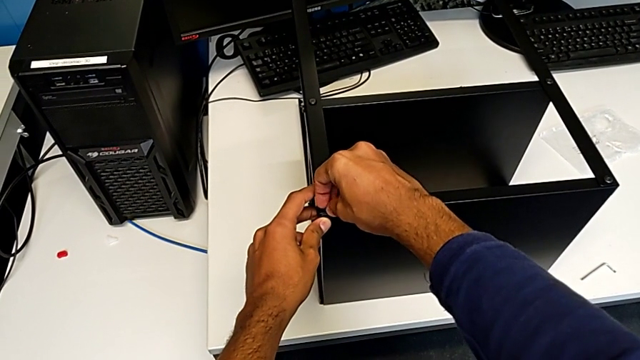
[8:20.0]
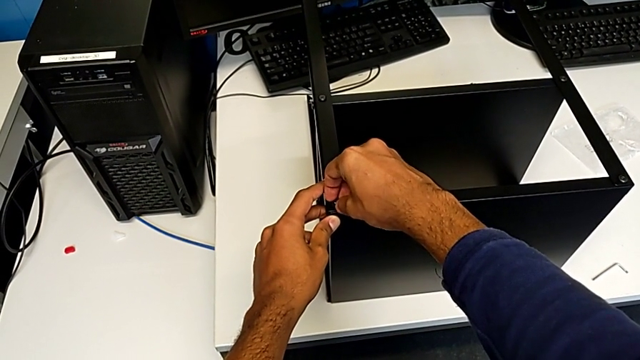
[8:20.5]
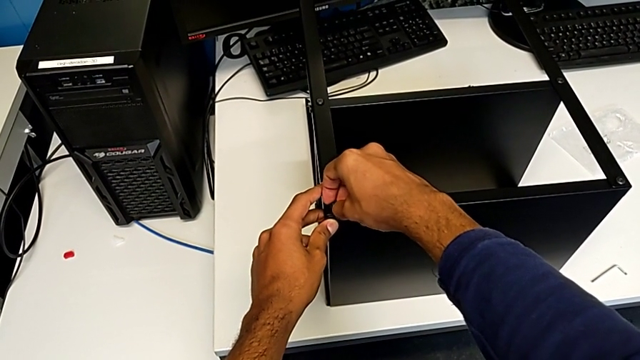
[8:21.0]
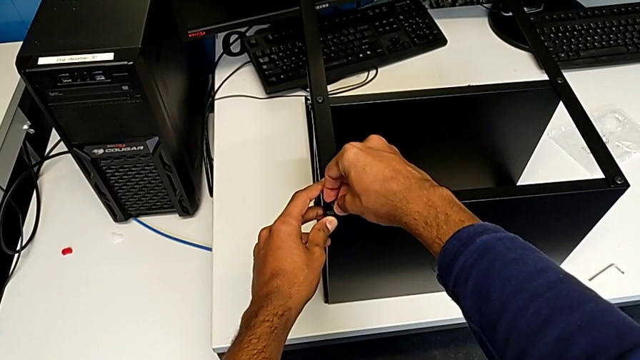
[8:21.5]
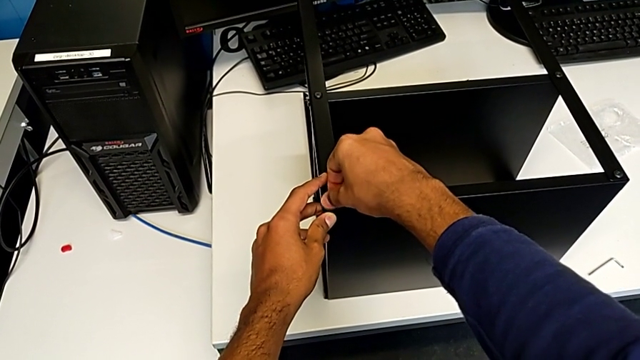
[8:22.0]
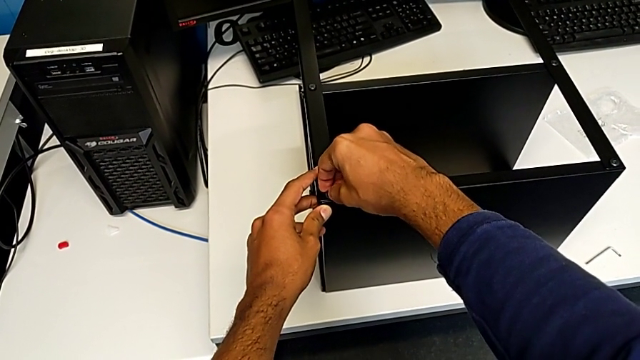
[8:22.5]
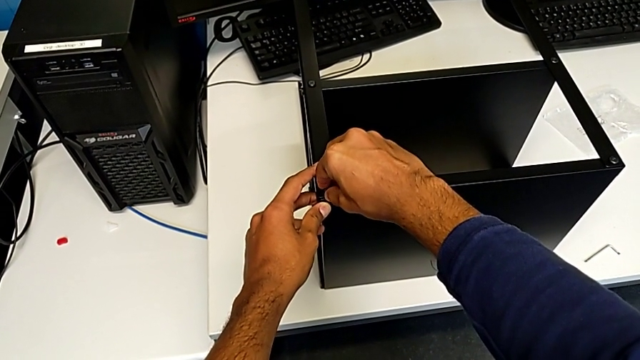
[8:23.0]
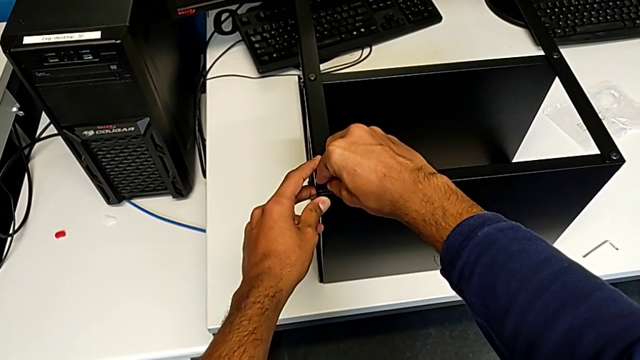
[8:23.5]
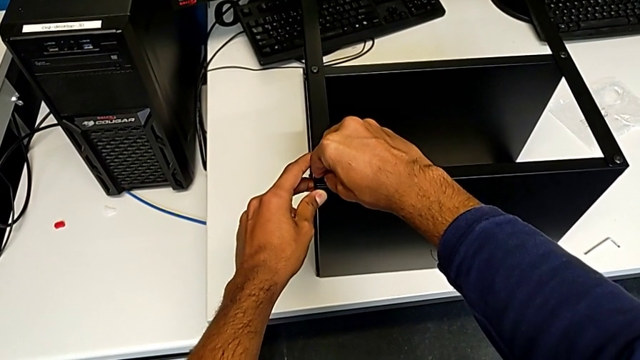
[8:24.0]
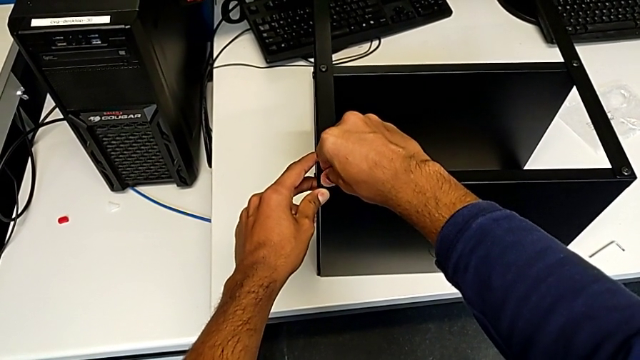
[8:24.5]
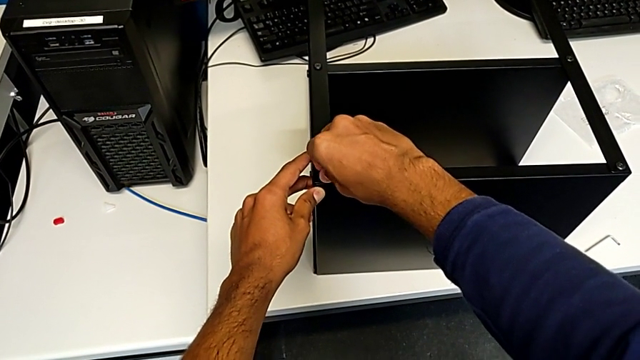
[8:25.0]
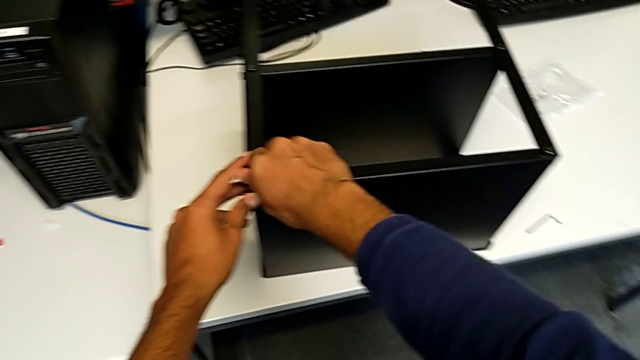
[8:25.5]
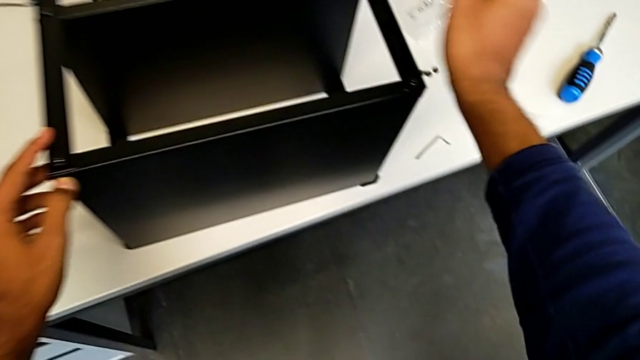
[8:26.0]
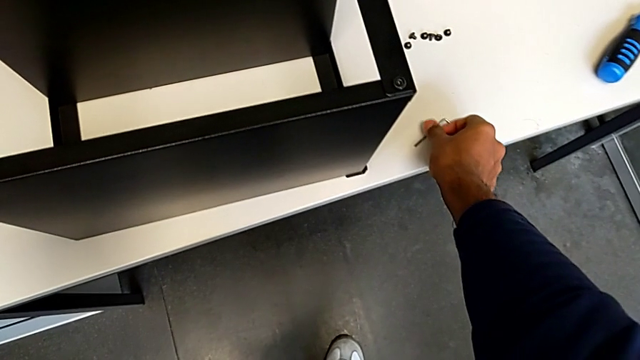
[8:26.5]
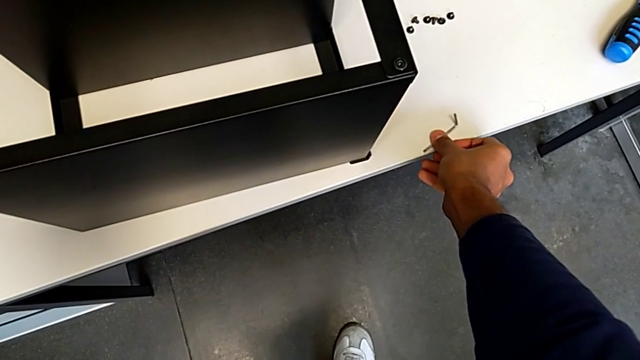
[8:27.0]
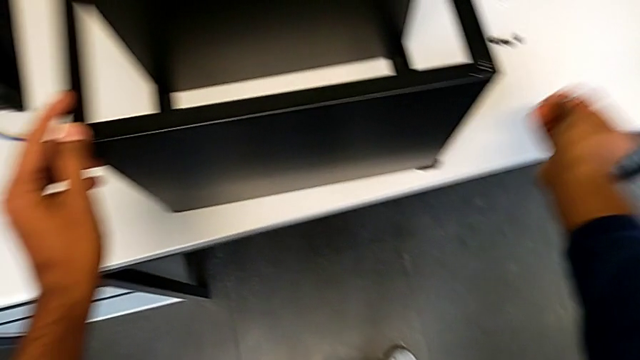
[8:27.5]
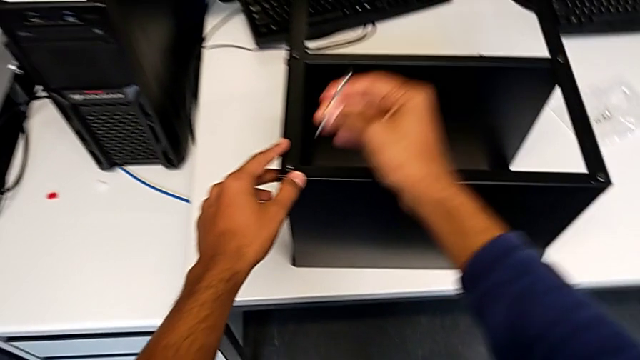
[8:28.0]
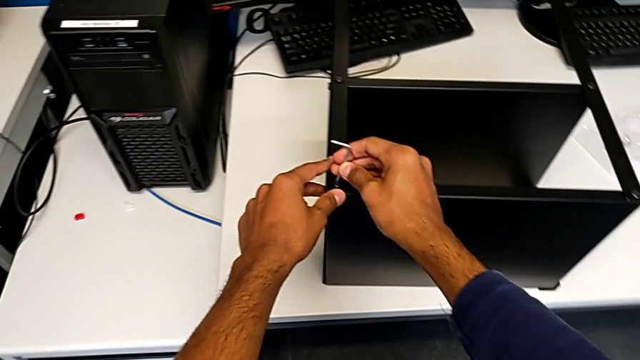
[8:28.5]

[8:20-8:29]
The camera wearer is screwing the table to the legs. They keep inserting the tenth hex socket head and begin to screw it.

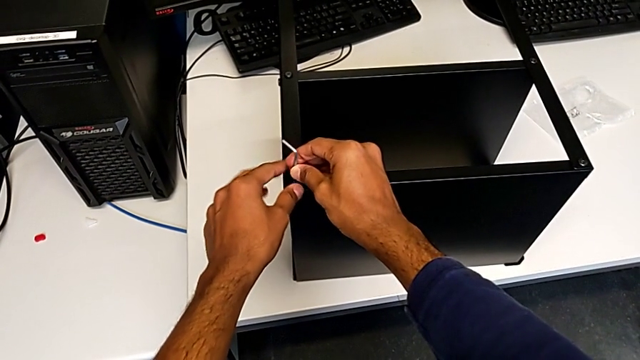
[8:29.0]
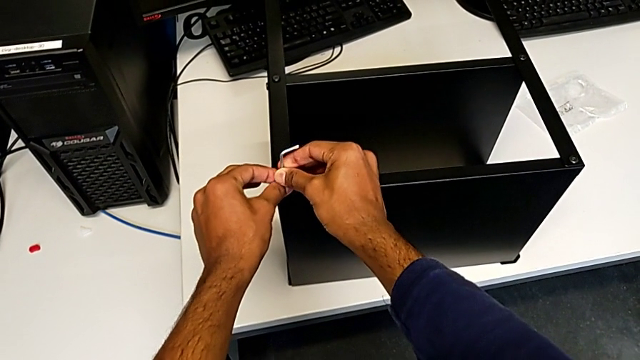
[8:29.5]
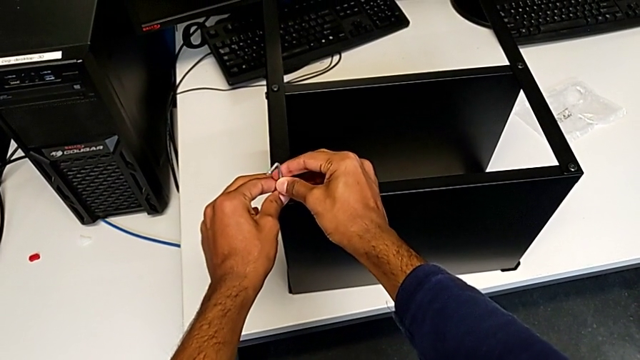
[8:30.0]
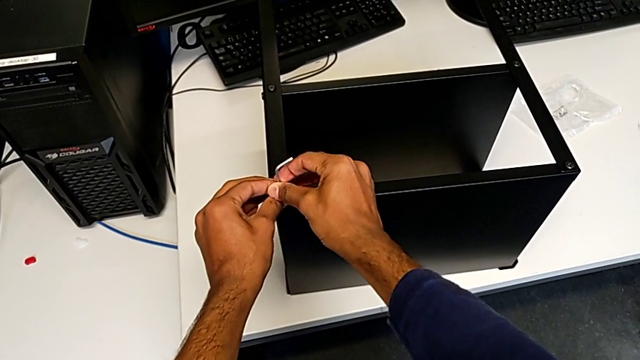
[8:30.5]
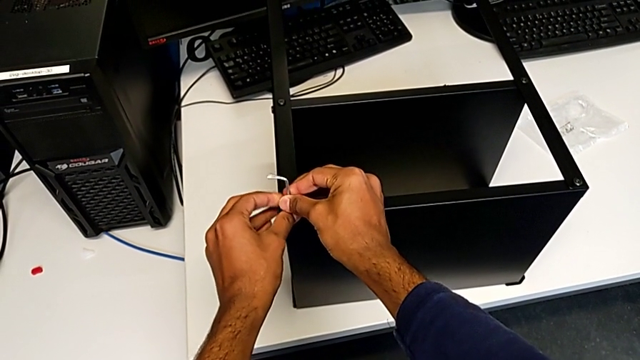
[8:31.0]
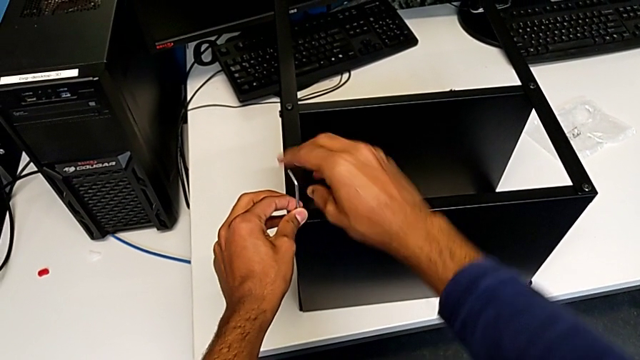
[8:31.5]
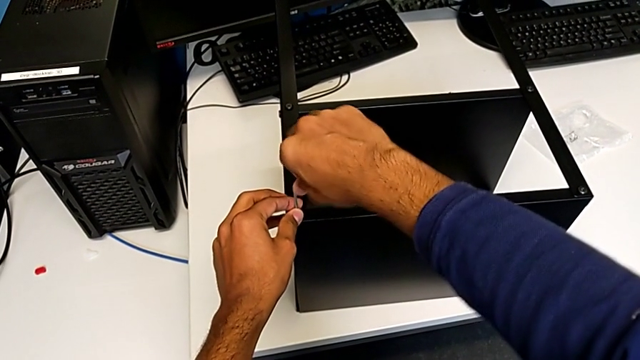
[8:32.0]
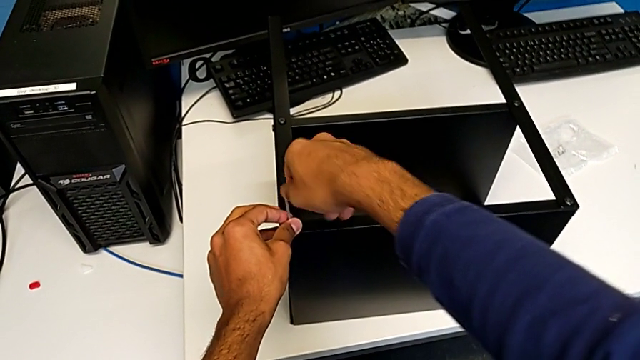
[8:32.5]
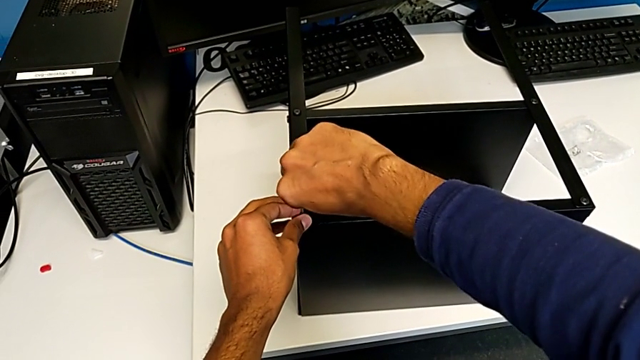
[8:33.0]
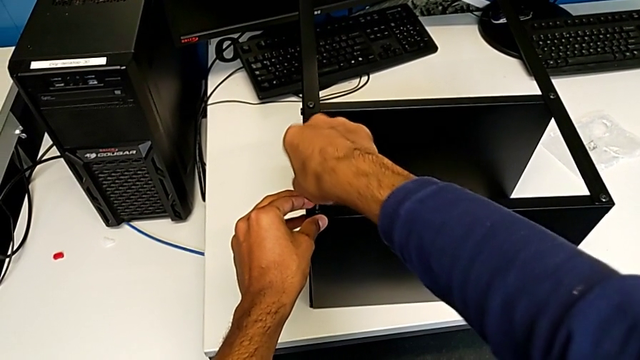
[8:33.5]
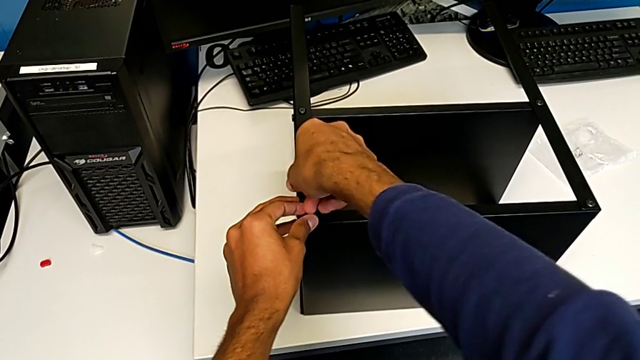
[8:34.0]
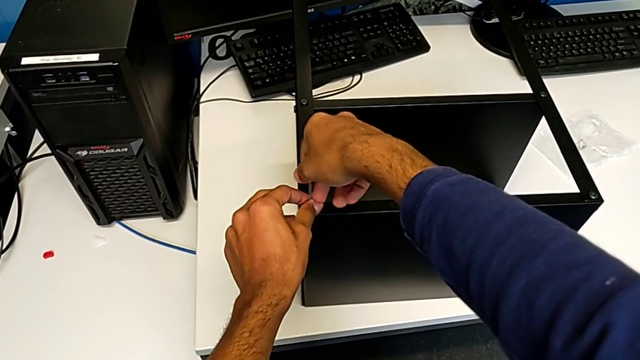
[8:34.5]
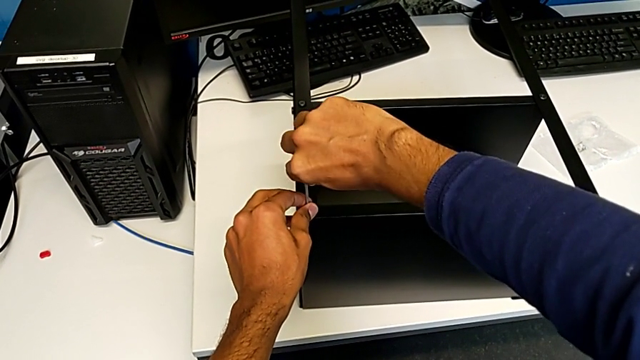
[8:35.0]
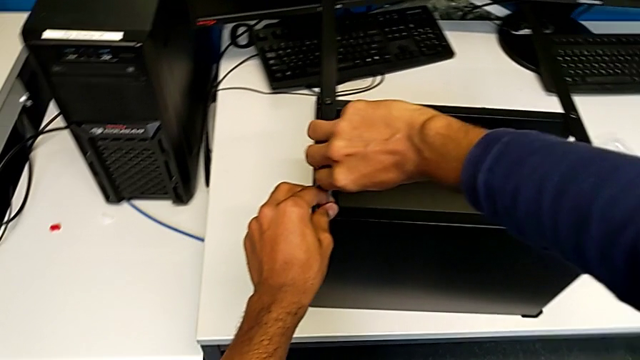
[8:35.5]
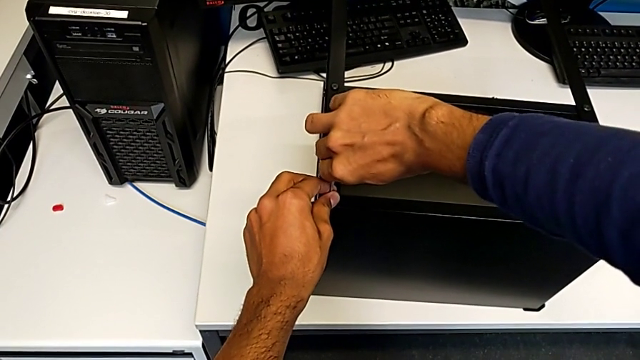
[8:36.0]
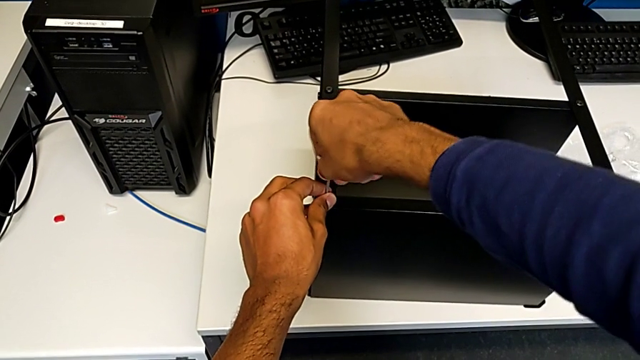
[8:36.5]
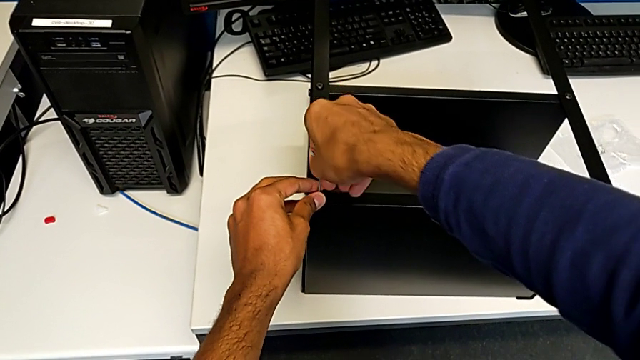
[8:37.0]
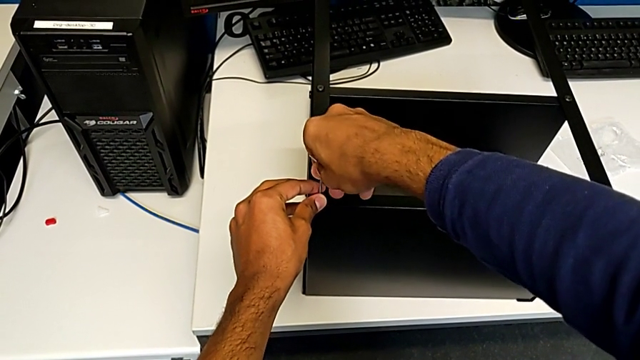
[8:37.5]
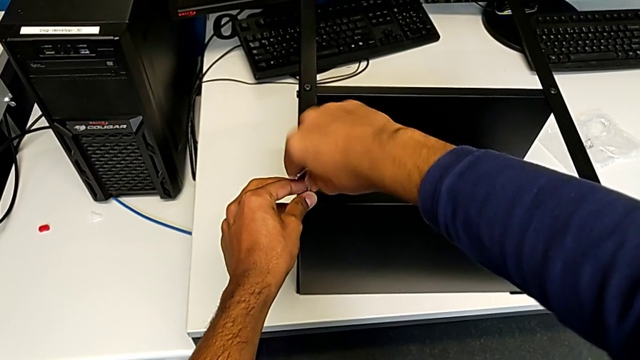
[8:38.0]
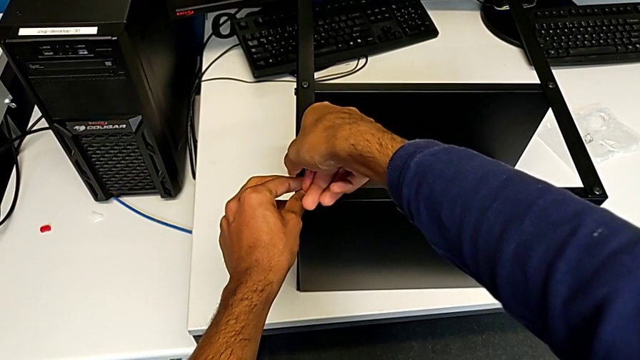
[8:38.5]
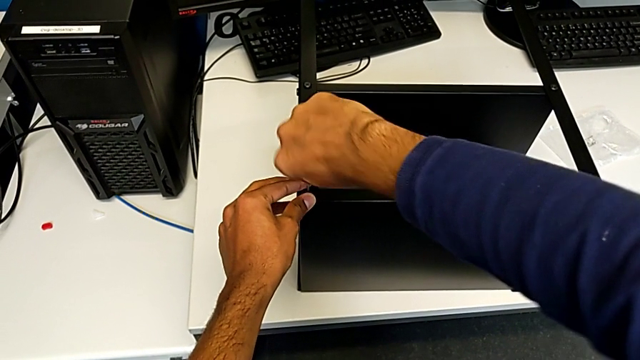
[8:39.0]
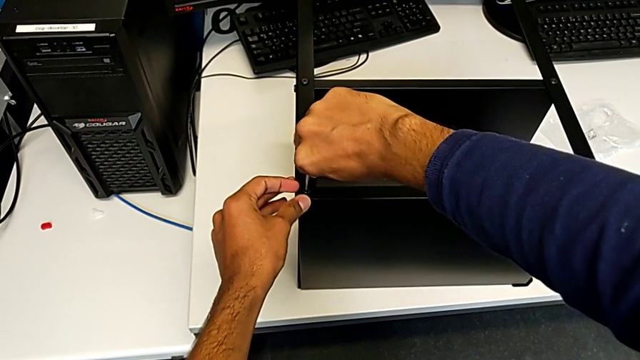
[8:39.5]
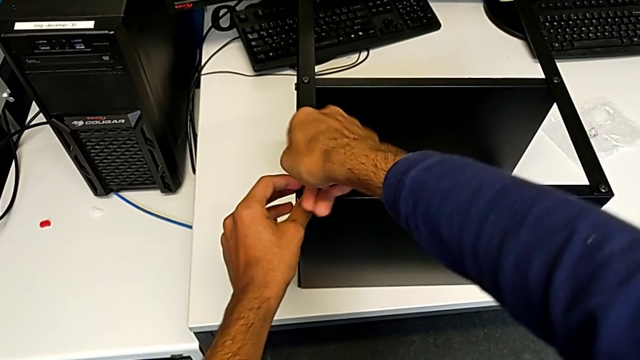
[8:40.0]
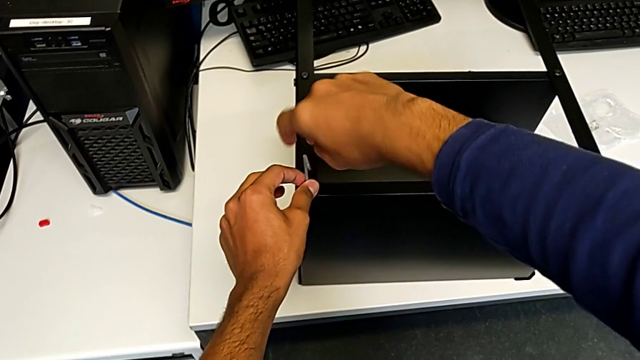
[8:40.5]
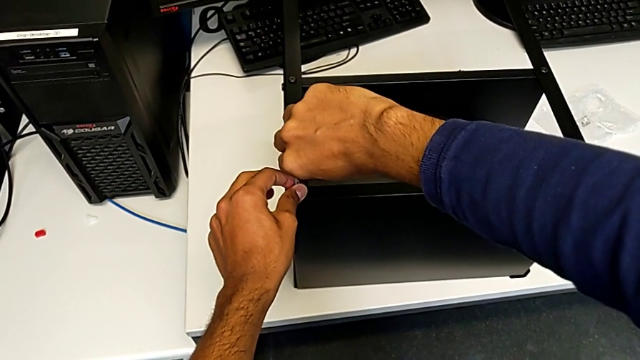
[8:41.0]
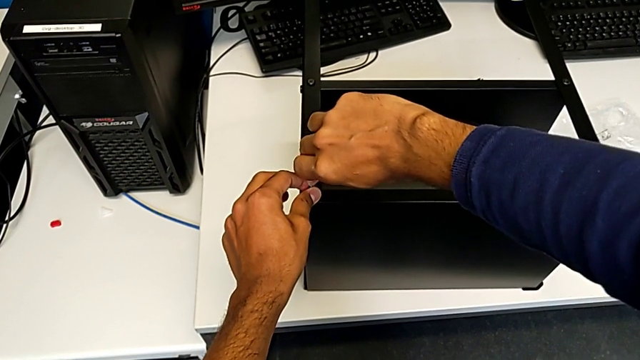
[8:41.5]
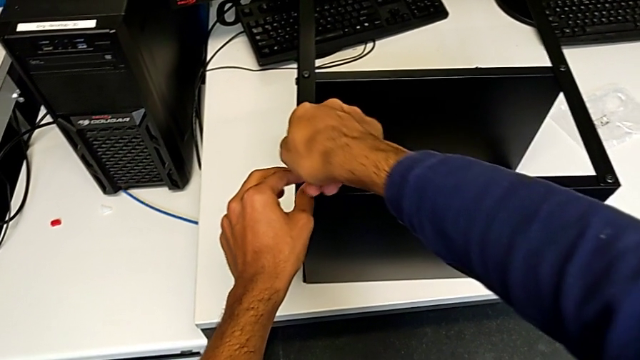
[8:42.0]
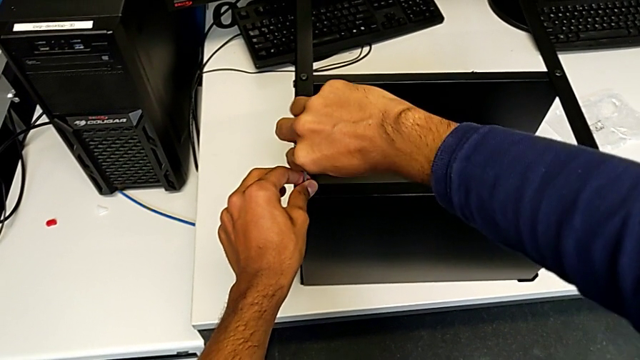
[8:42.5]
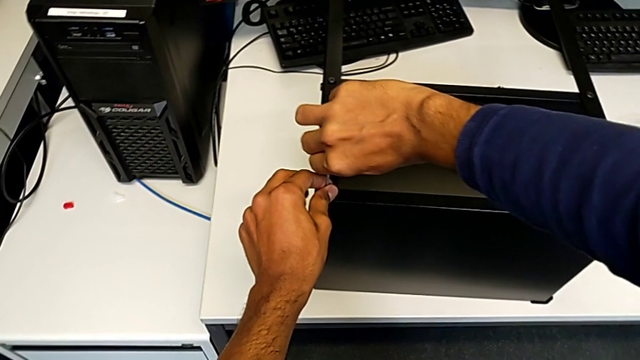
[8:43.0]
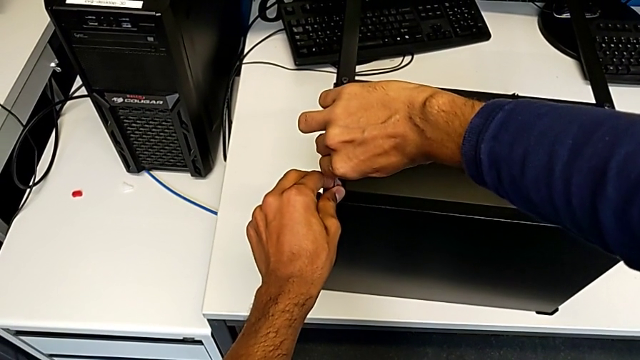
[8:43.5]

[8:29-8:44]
The camera wearer is screwing the table to the legs. They keep screwing the tenth hex socket head.
